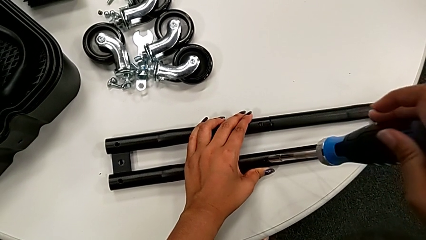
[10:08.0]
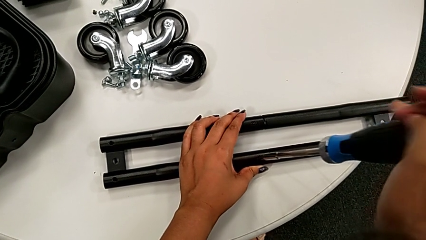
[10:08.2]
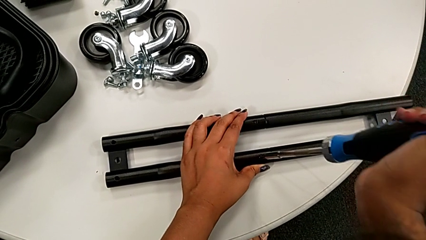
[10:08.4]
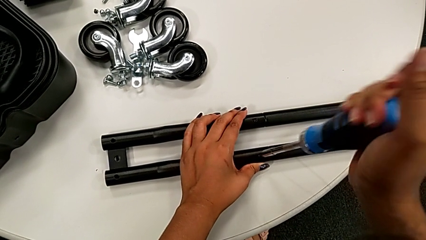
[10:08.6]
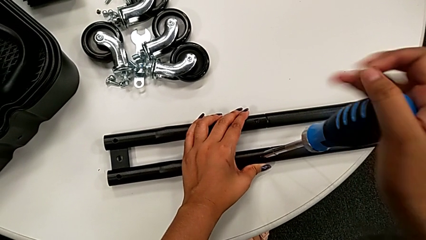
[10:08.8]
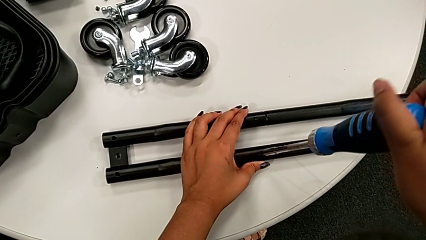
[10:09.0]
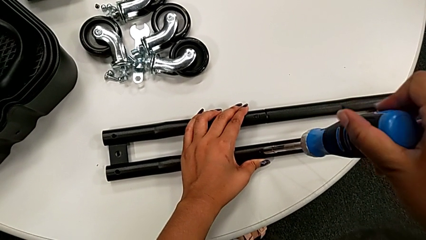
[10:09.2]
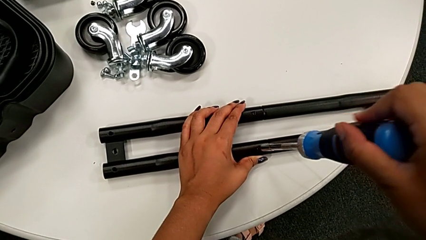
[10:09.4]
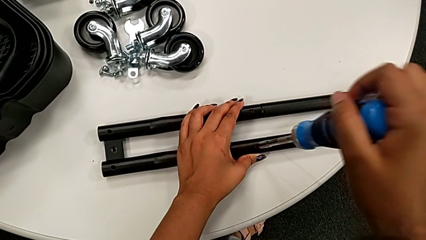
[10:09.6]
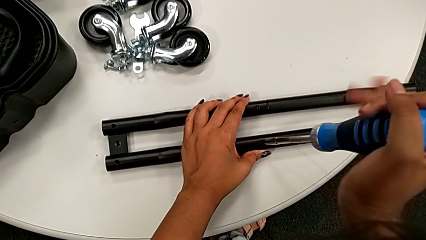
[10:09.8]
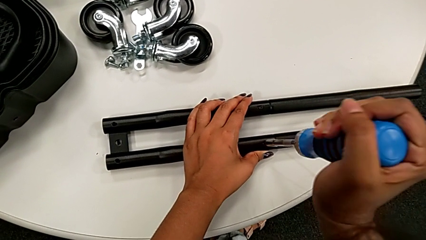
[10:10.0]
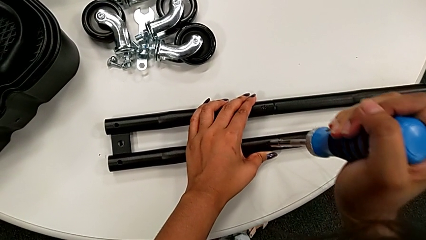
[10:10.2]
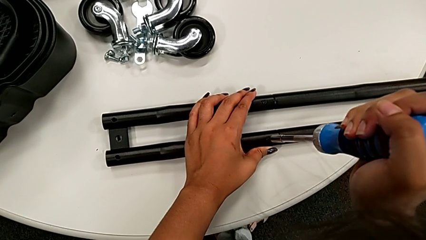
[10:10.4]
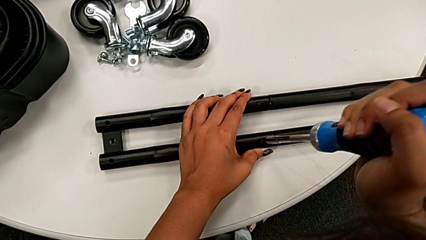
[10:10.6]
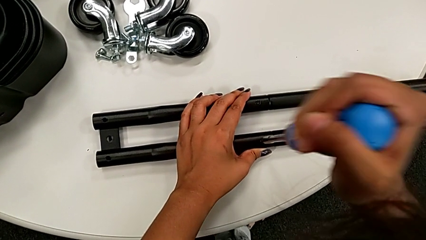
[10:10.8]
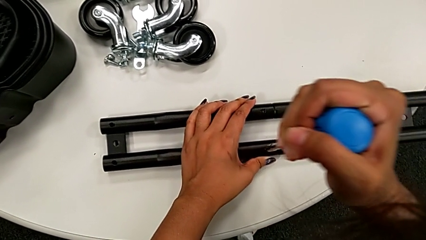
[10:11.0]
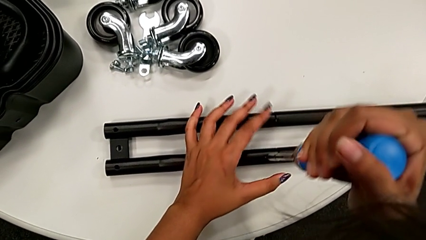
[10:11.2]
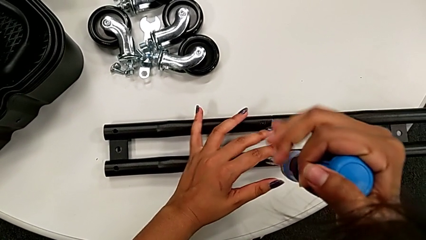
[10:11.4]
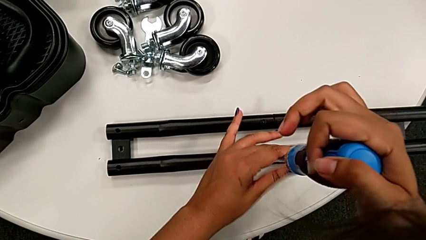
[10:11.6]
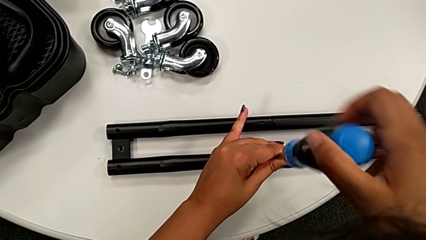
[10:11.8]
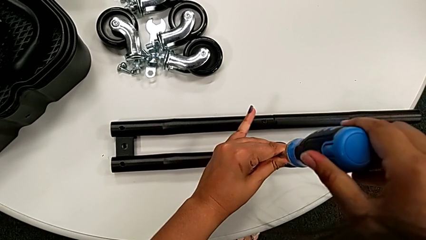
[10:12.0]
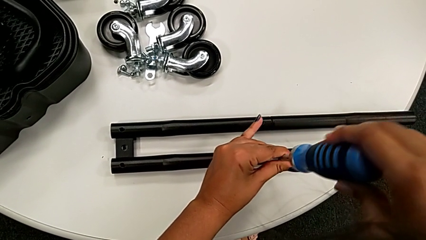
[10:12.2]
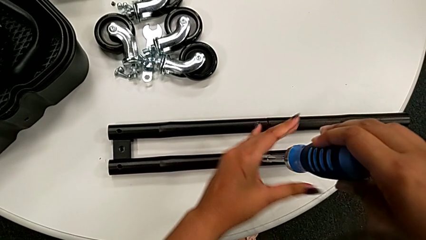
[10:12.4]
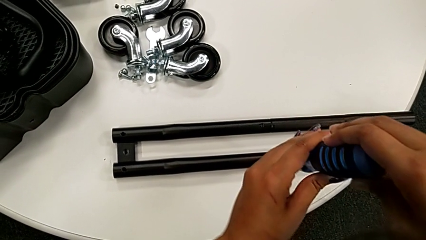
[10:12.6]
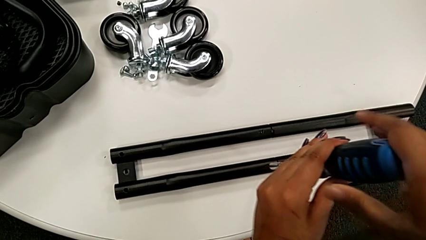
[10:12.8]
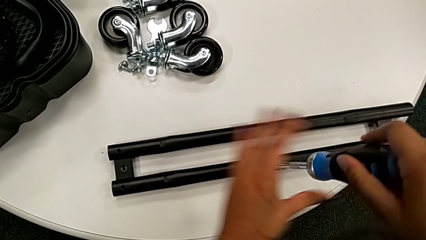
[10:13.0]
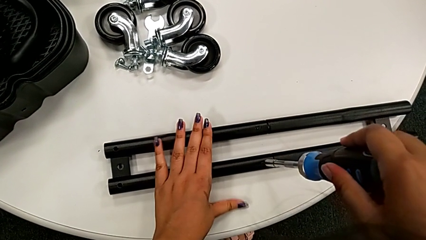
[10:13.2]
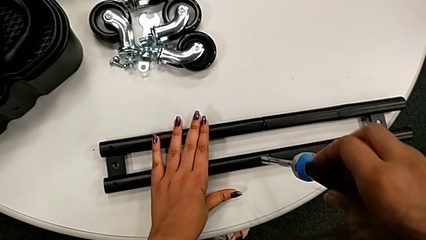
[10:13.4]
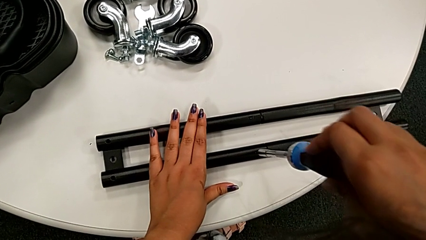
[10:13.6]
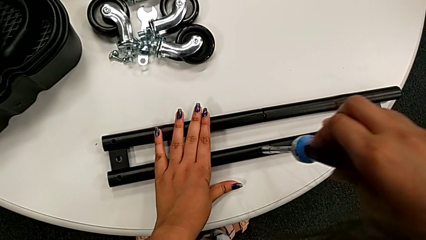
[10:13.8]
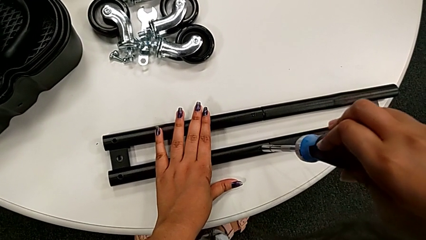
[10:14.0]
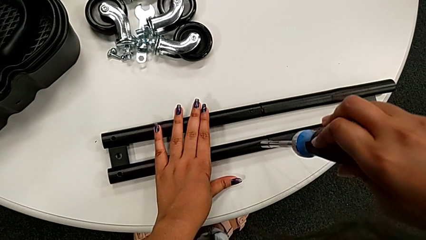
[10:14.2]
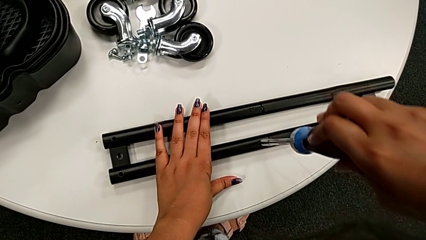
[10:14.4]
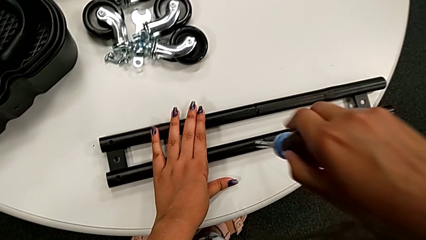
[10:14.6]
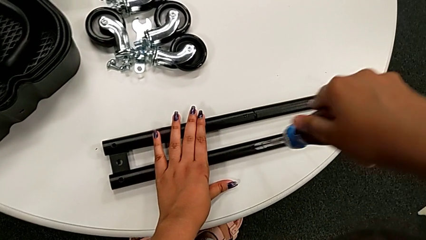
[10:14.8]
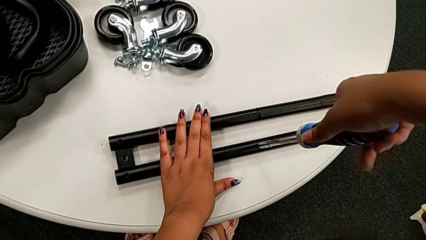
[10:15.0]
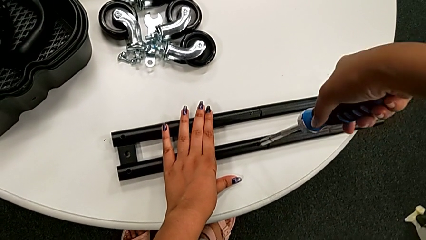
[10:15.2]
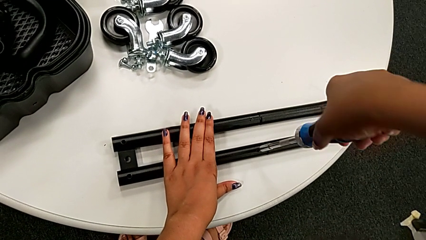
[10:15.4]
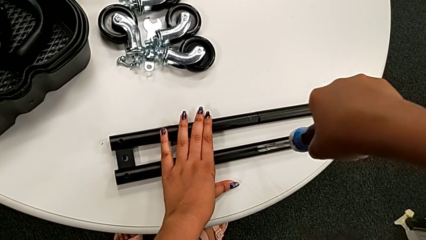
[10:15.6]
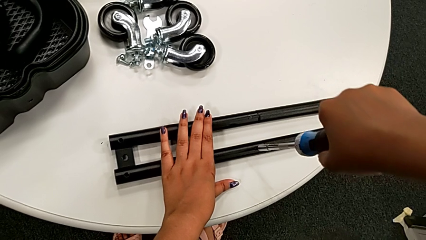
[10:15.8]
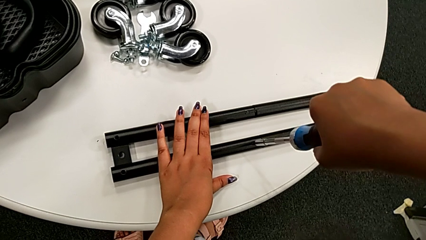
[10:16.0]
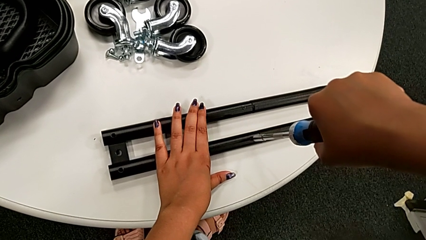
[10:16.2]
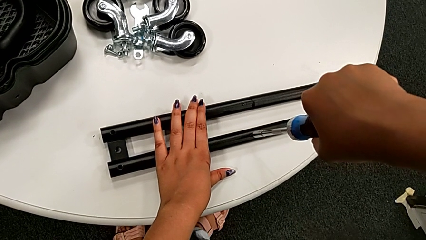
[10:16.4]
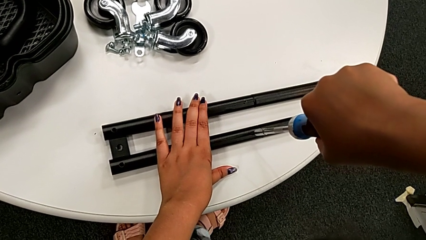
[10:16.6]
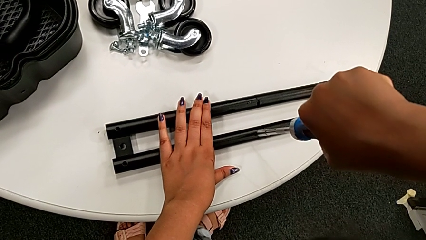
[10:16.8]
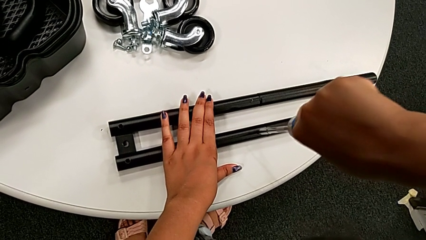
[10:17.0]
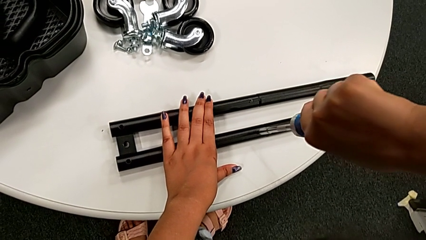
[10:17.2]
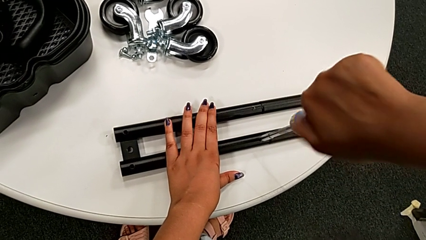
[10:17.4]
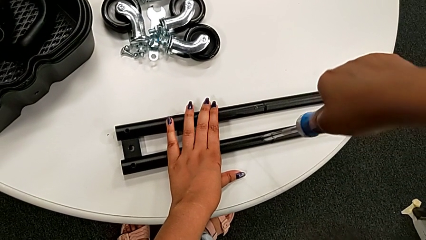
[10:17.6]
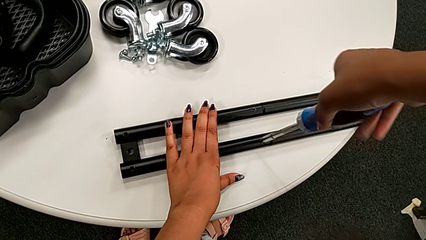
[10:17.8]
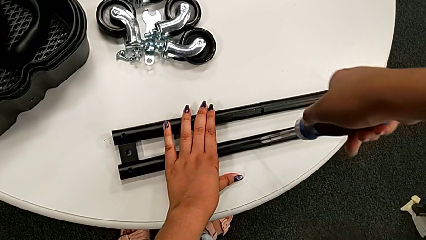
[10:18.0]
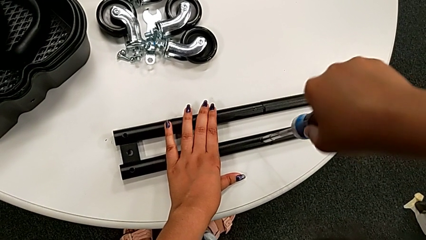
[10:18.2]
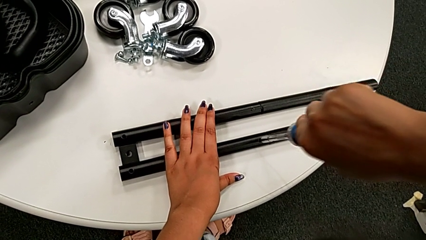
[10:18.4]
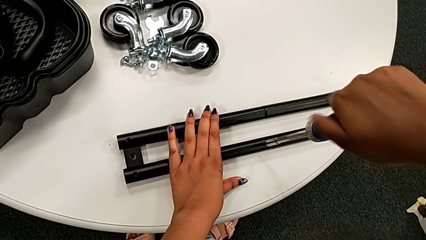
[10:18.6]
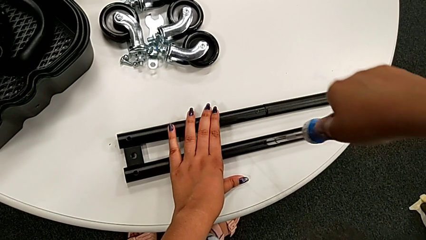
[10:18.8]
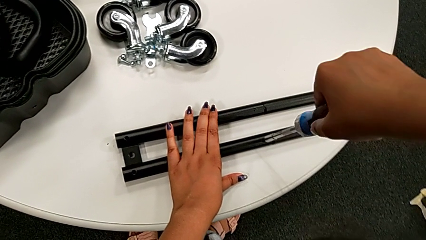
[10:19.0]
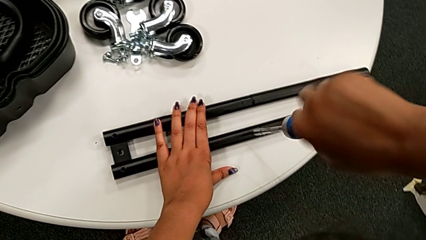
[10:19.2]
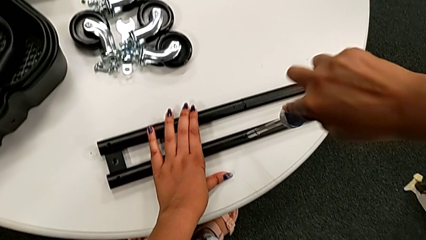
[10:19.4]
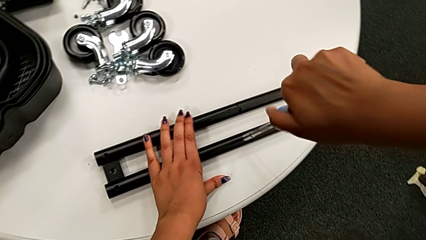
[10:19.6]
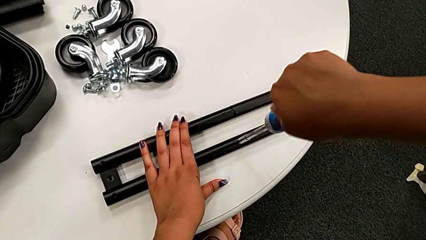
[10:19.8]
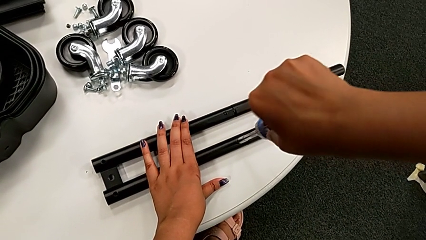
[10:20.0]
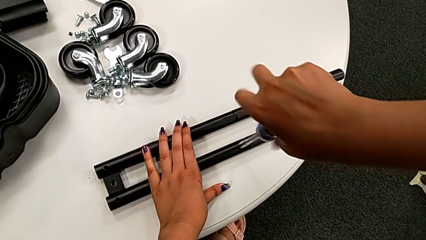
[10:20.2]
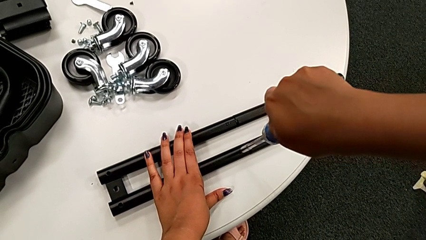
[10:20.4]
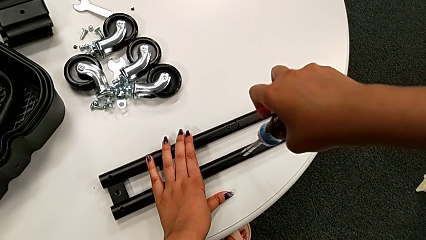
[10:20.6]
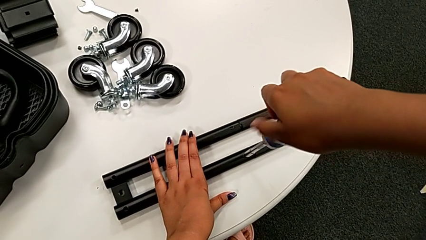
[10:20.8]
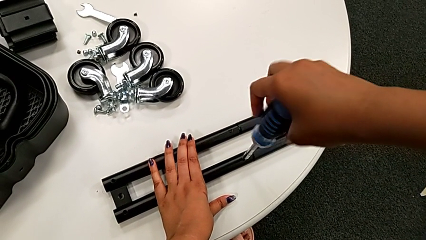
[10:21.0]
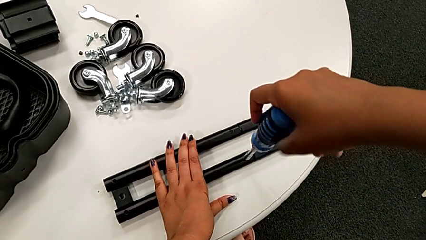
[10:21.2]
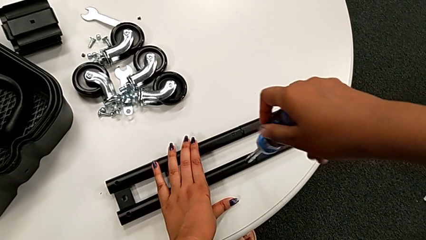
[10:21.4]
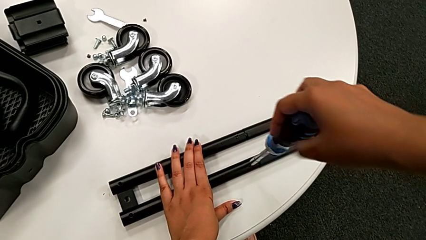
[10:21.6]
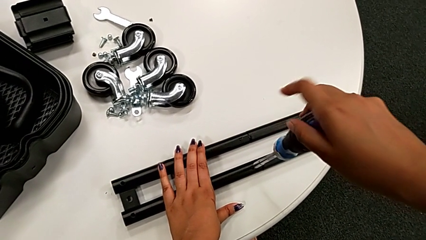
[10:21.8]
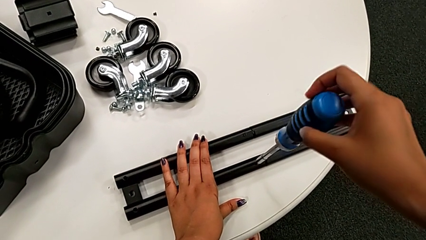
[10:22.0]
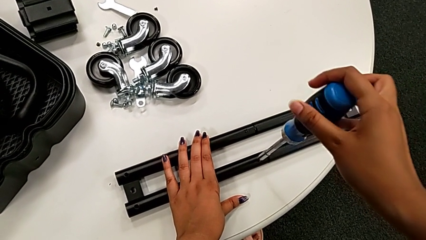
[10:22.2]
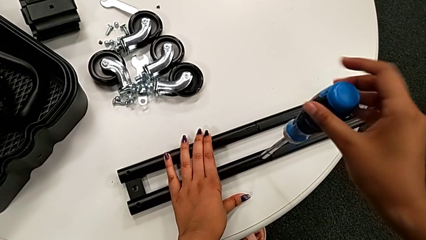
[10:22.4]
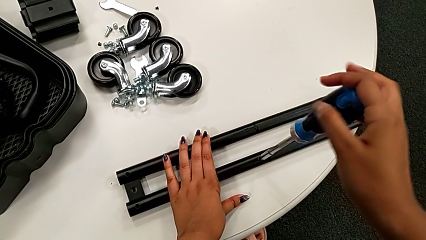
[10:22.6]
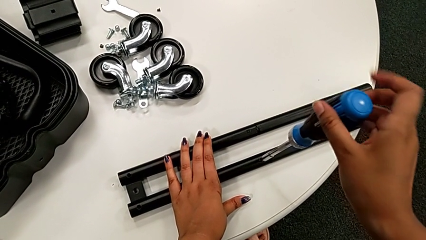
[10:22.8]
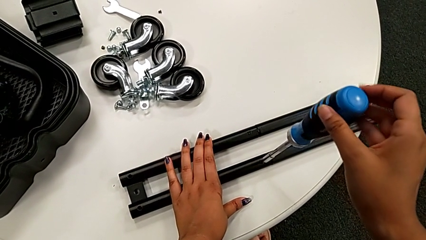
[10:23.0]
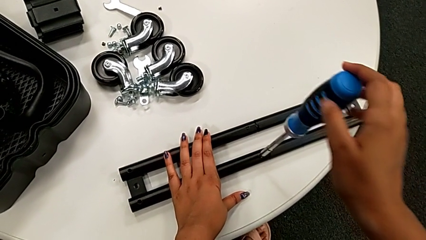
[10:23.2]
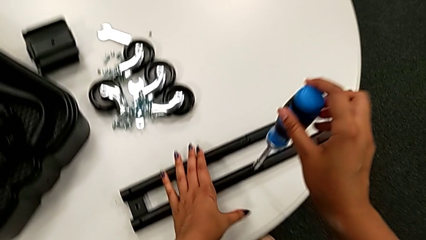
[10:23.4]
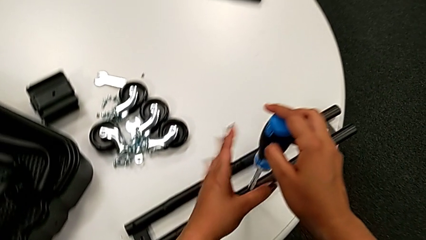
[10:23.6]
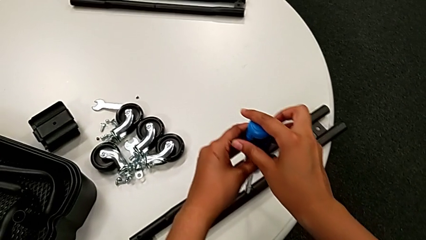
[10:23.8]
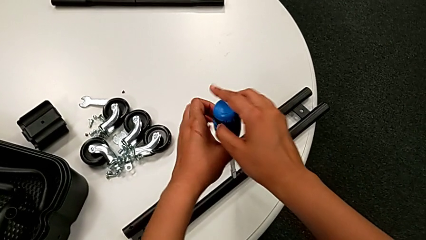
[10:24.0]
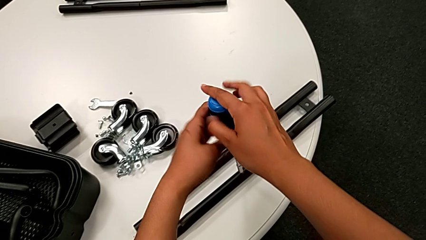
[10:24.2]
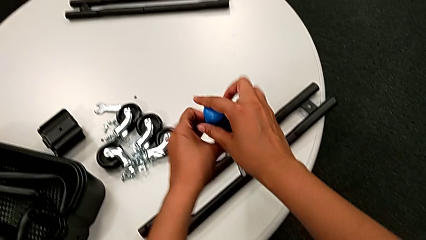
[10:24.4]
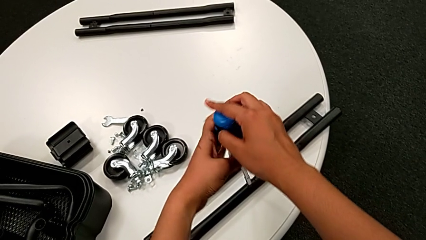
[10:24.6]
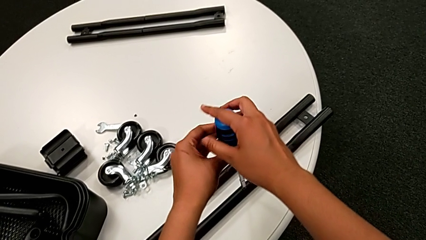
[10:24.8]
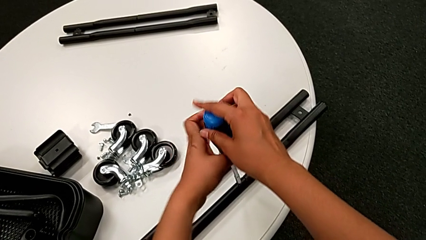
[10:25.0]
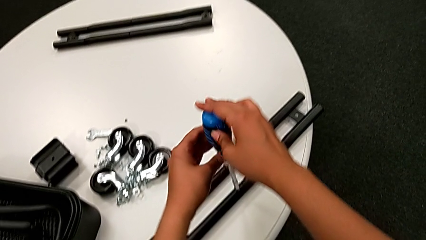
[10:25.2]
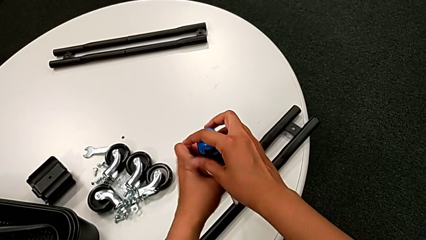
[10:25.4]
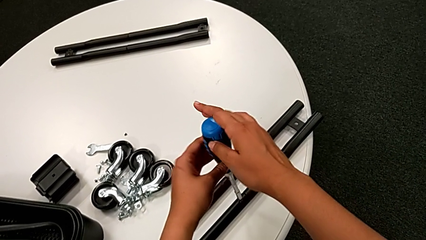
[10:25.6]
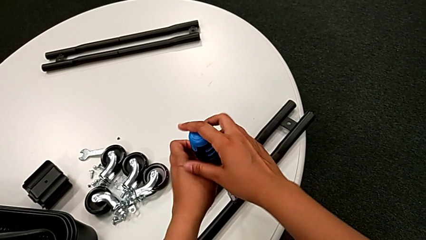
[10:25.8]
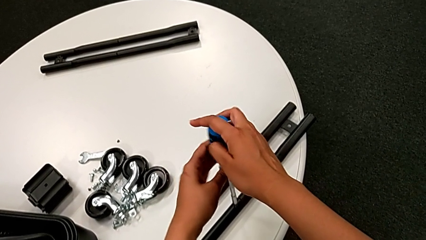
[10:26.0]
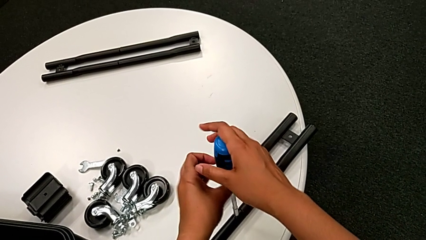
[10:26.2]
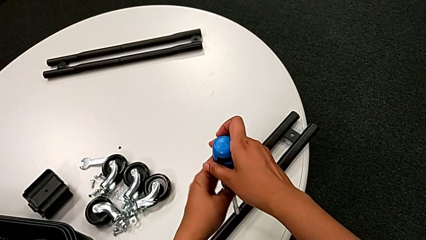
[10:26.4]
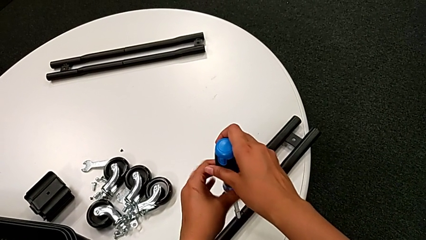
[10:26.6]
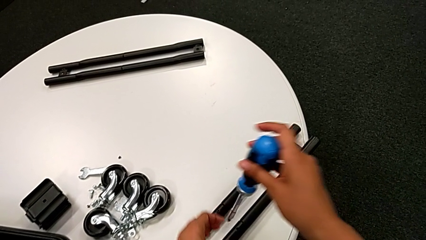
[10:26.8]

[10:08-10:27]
The camera wearer is unscrewing the screw on the bar. They keep unscrewing the black screw.
